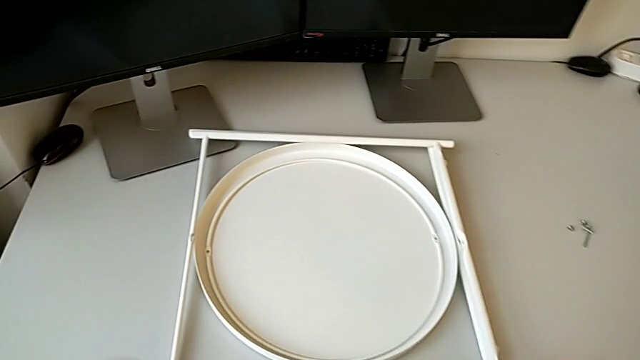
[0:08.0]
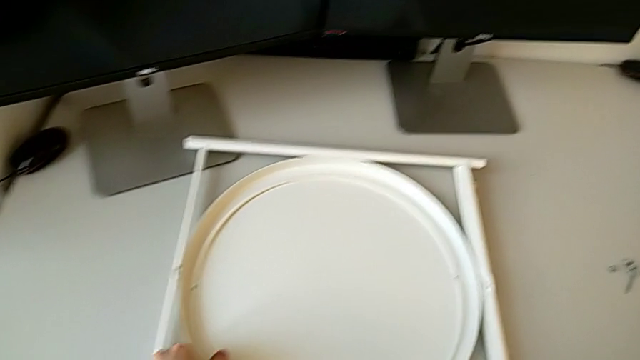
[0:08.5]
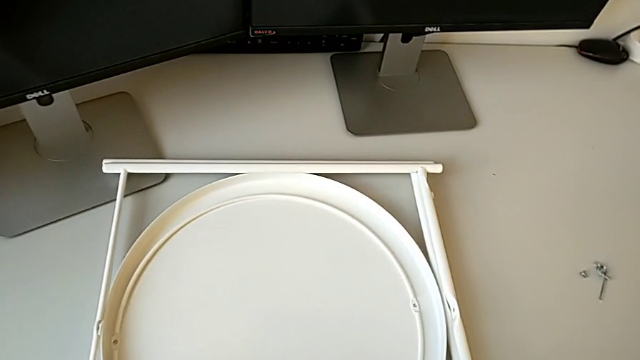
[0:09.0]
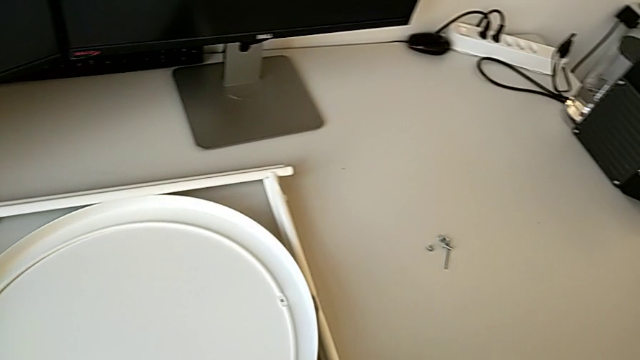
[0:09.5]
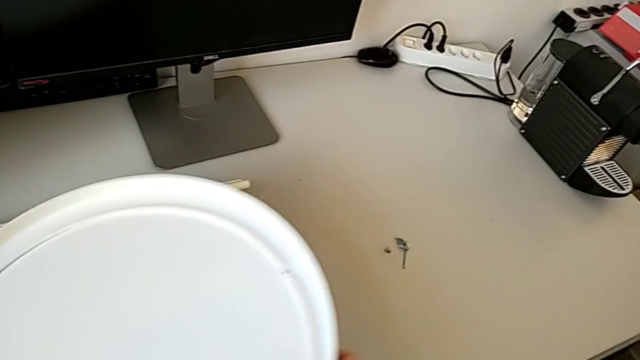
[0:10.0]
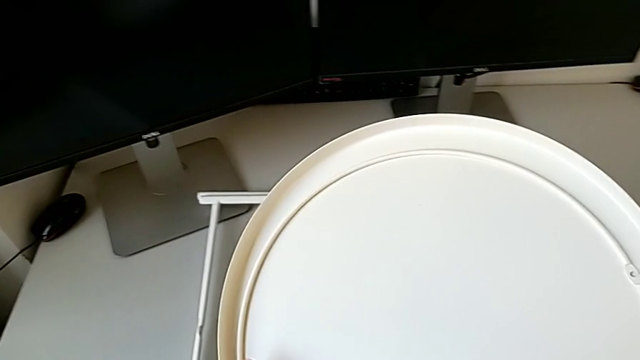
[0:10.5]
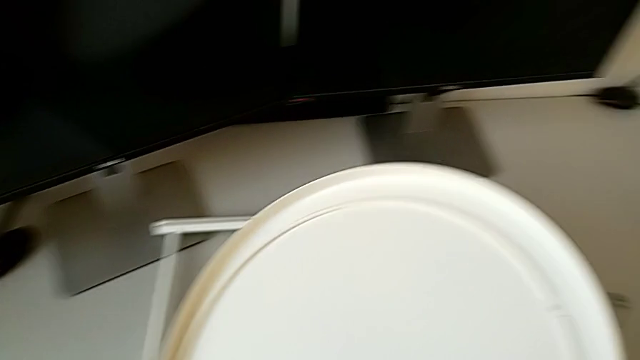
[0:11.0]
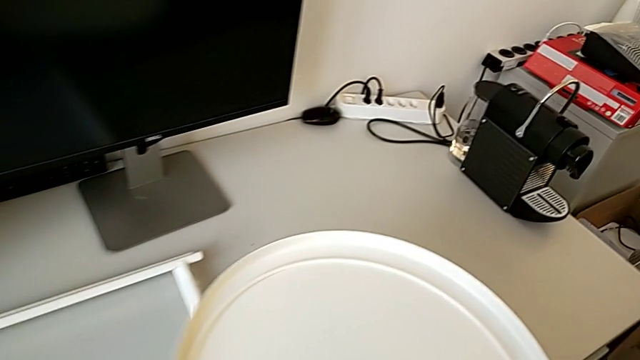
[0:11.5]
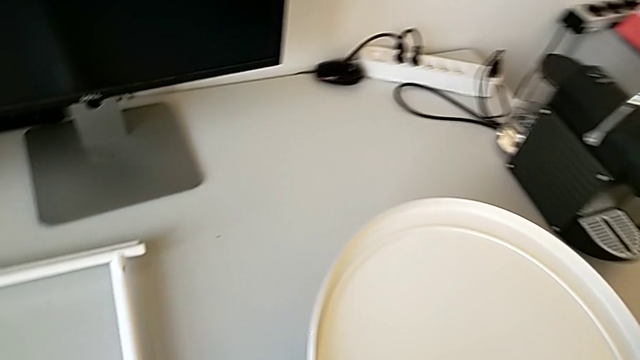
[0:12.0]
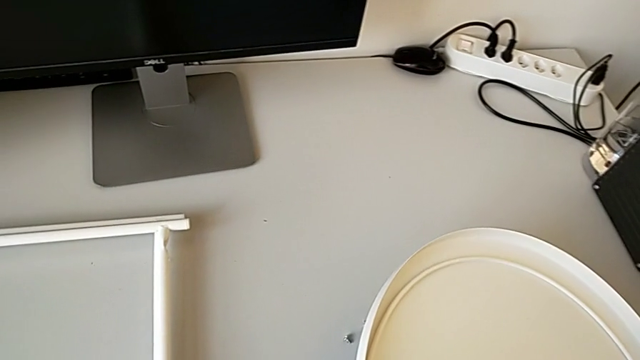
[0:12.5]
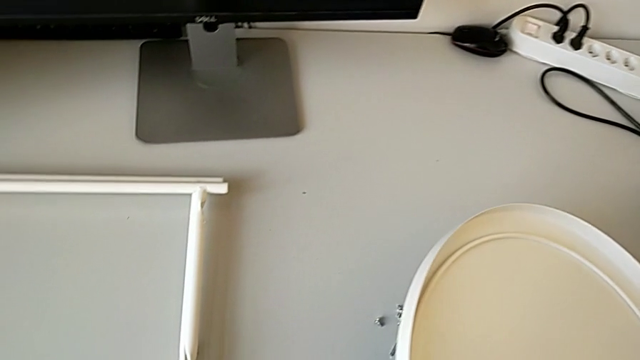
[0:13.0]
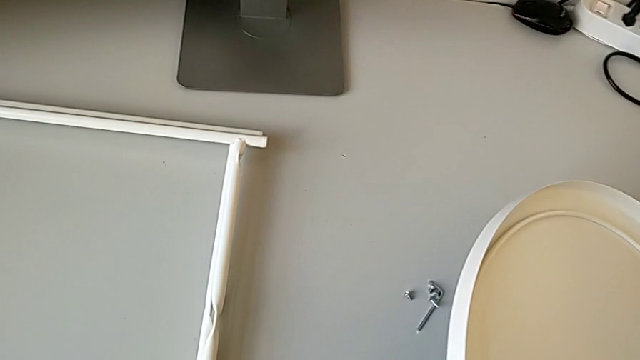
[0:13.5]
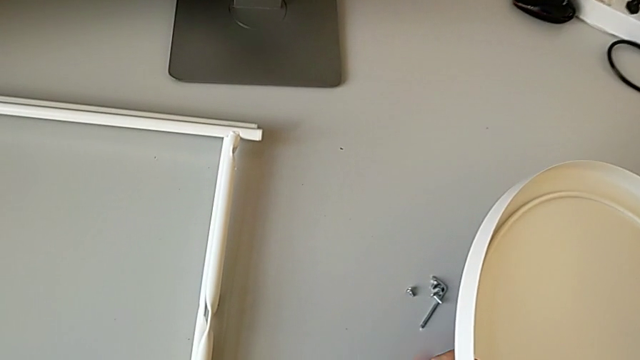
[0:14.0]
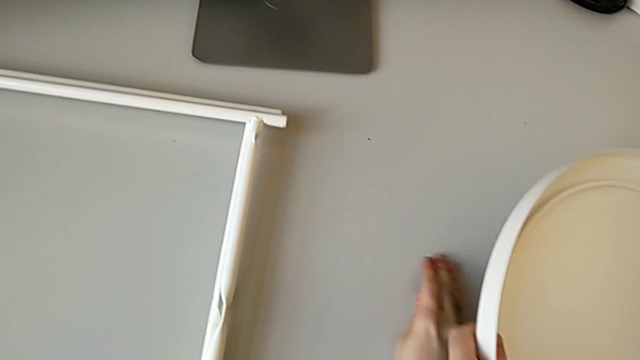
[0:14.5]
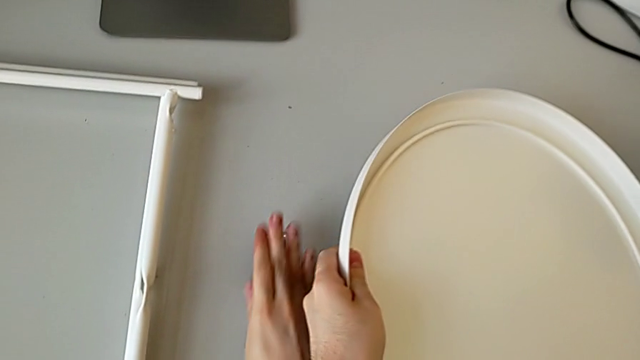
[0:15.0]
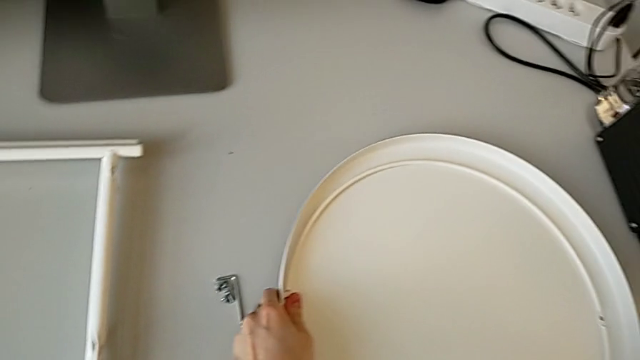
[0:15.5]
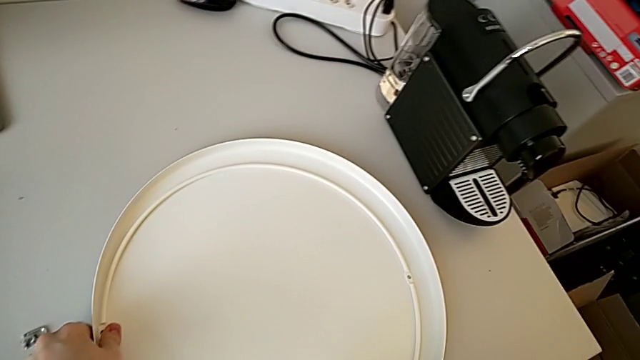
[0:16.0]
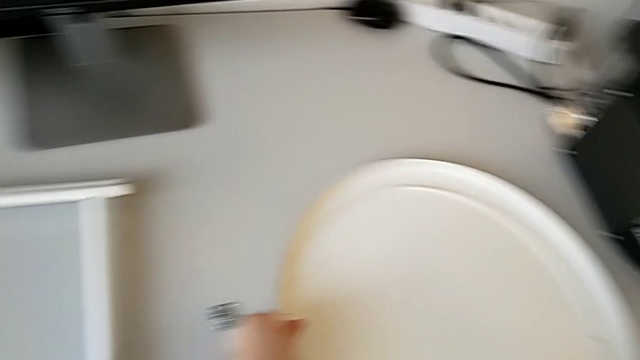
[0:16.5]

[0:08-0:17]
The camera wearer is assembling the table legs. They approach the tray, grab it, lift it, slide the hex socket head and place the tray.

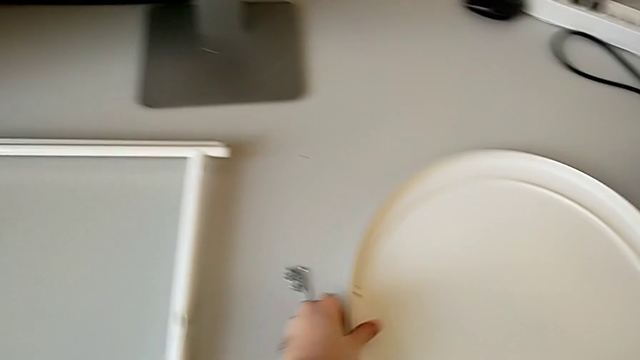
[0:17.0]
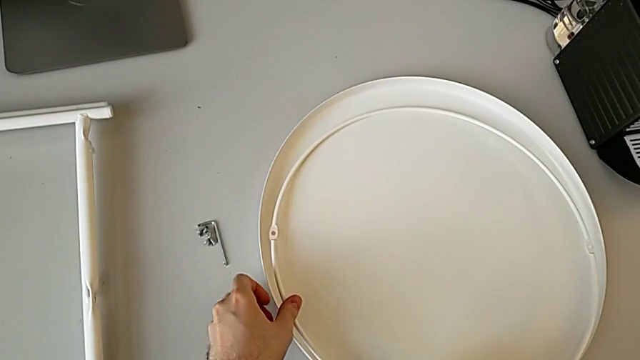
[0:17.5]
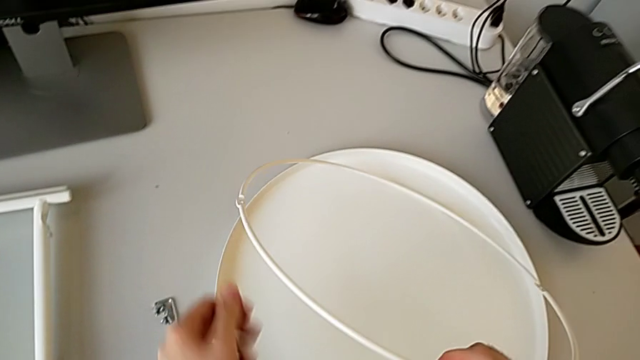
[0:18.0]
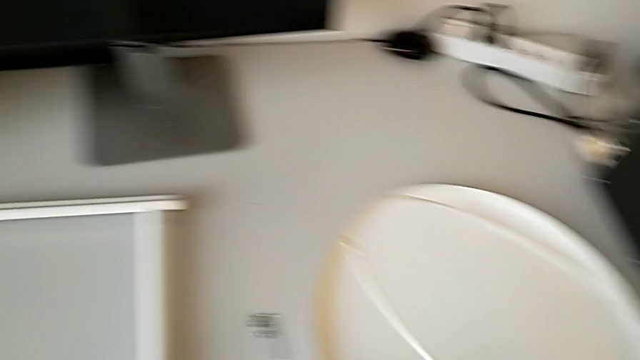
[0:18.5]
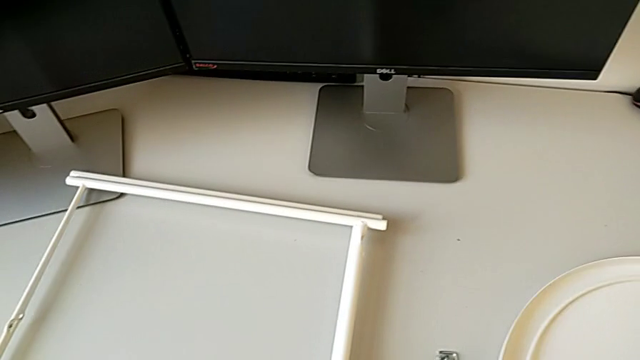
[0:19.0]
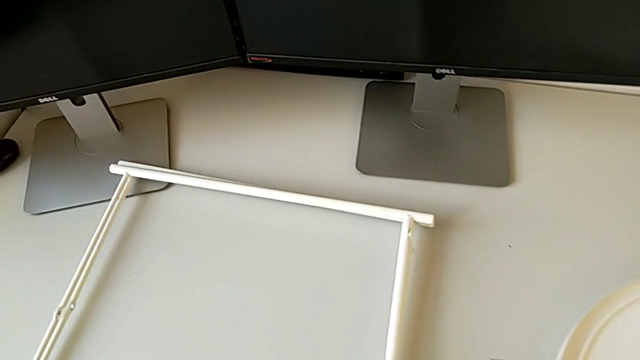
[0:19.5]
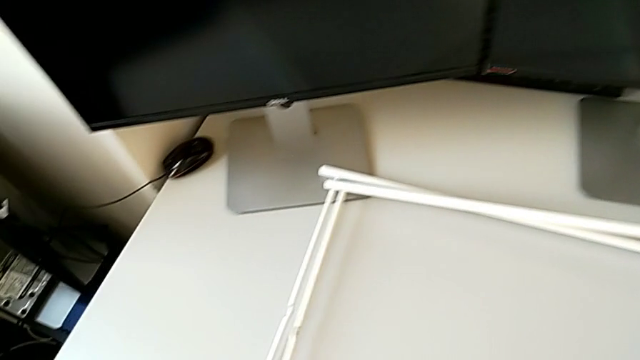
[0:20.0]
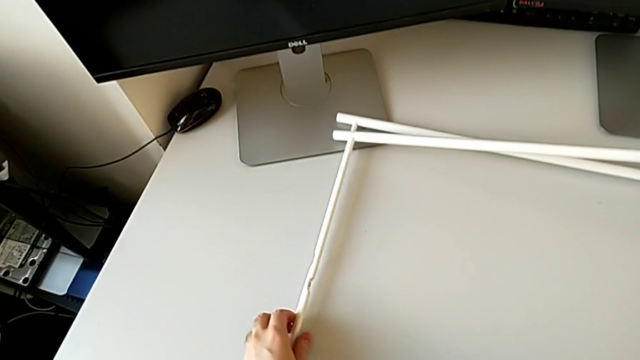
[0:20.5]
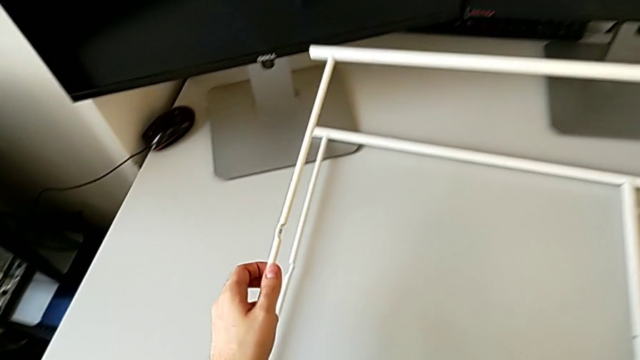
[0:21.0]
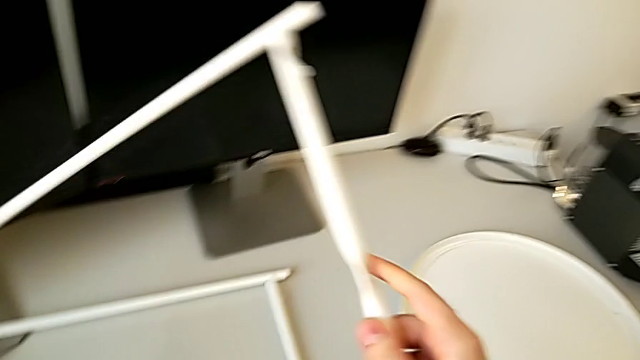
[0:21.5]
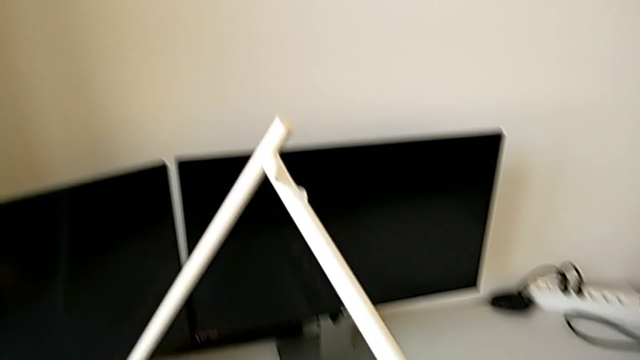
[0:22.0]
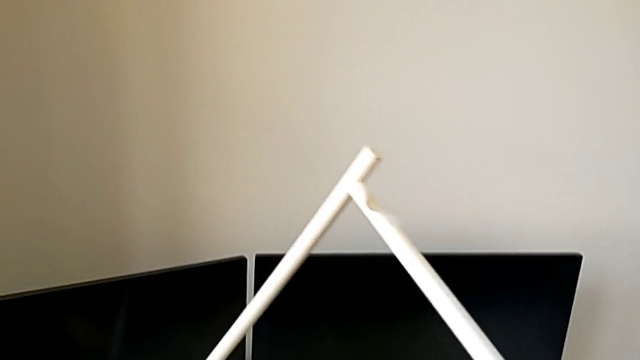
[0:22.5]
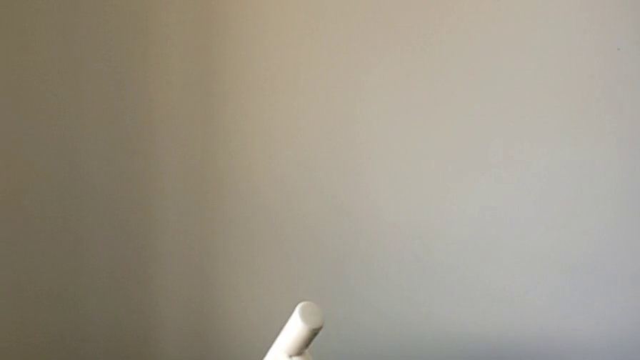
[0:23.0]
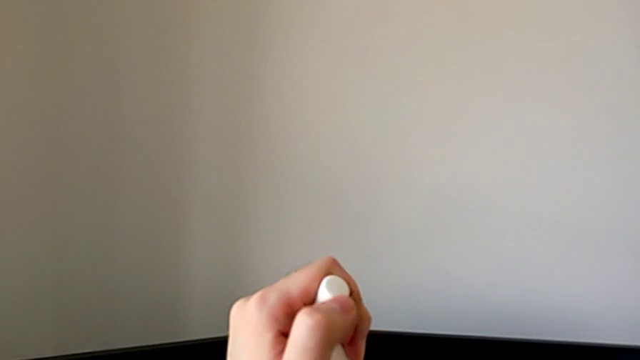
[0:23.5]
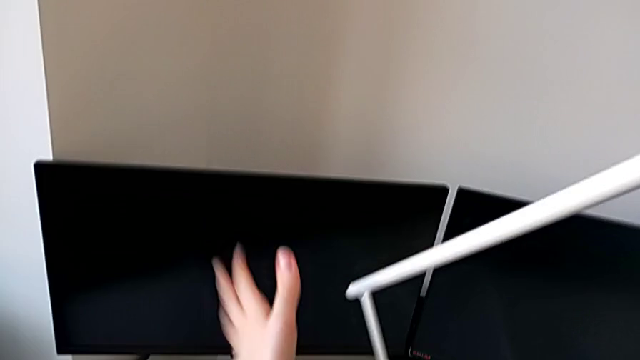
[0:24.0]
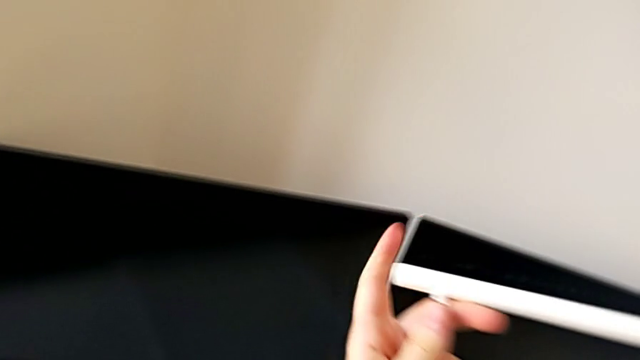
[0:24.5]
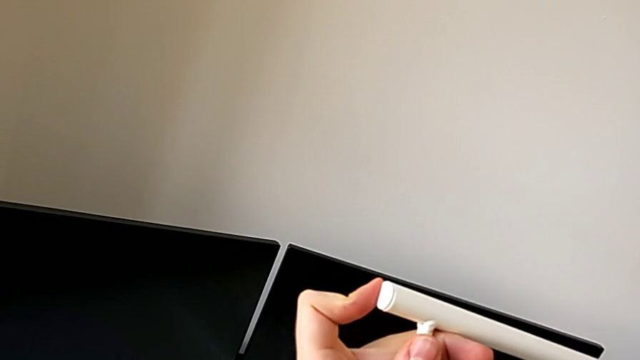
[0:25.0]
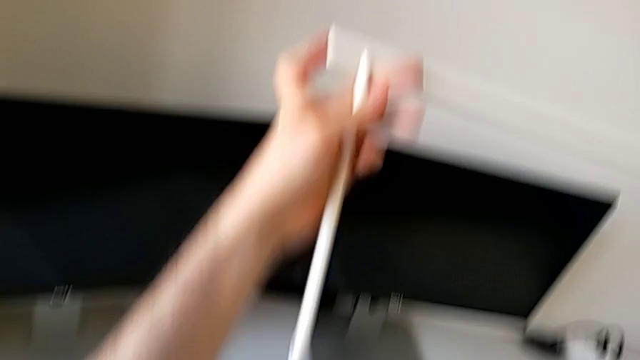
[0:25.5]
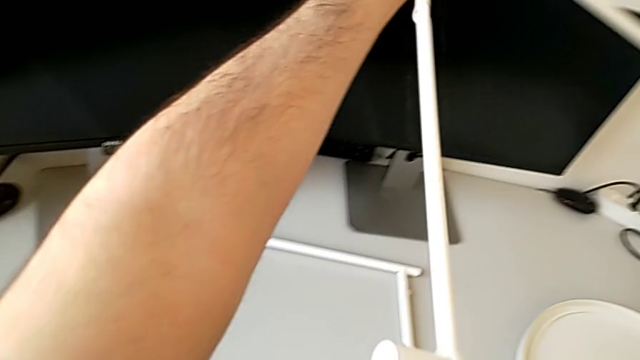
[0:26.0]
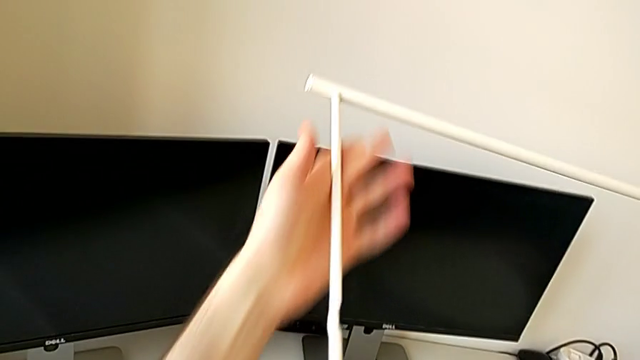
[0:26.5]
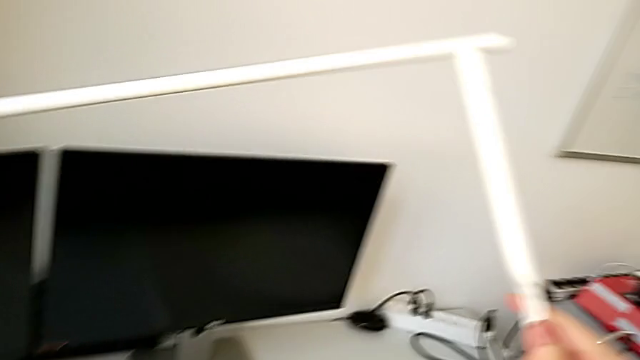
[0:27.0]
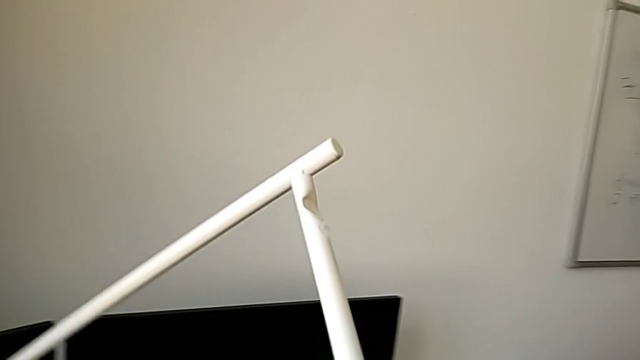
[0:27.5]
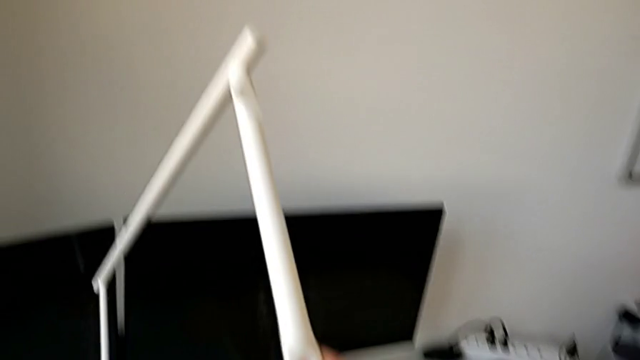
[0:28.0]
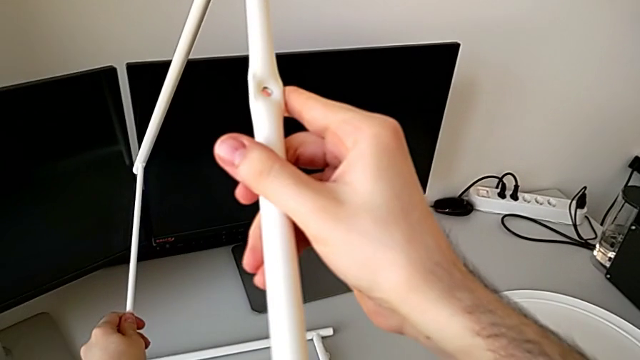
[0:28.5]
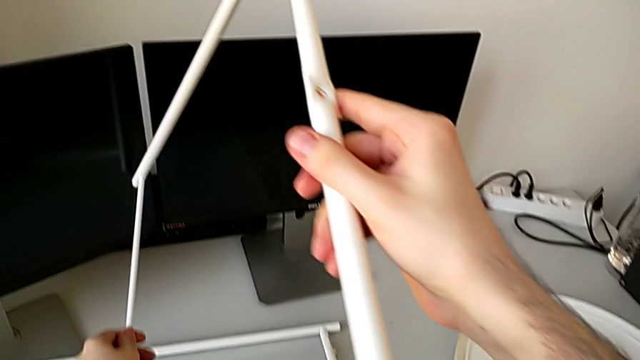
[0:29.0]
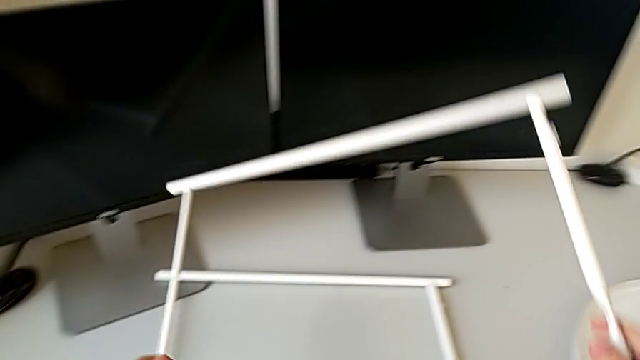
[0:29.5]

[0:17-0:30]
The camera wearer is assembling the table legs. They lift the circle, place it, approach the leg, grab the first leg and inspect the leg.
